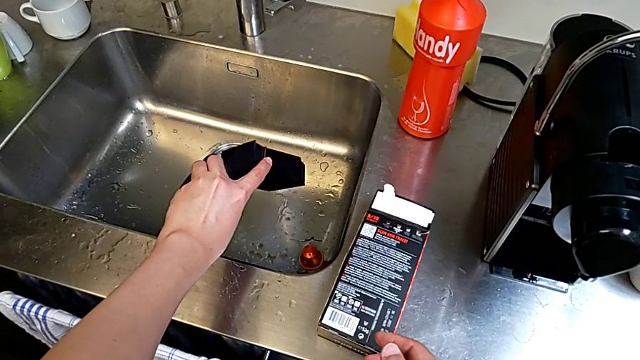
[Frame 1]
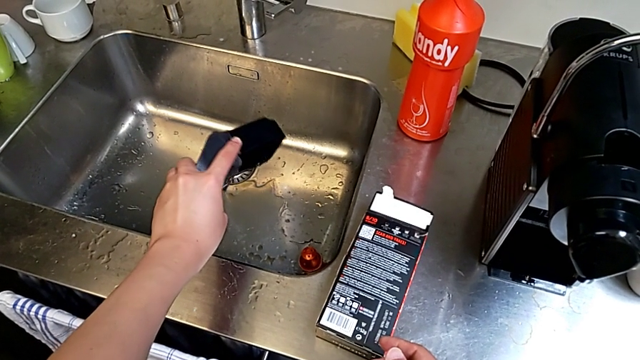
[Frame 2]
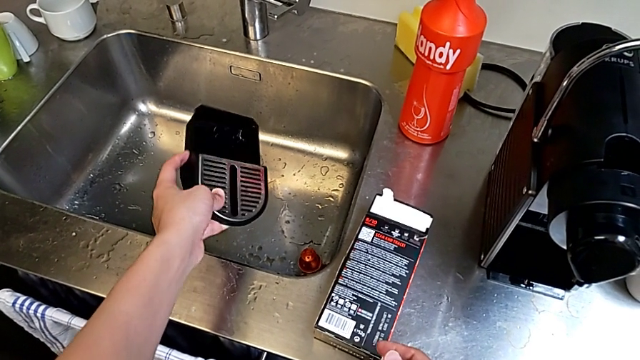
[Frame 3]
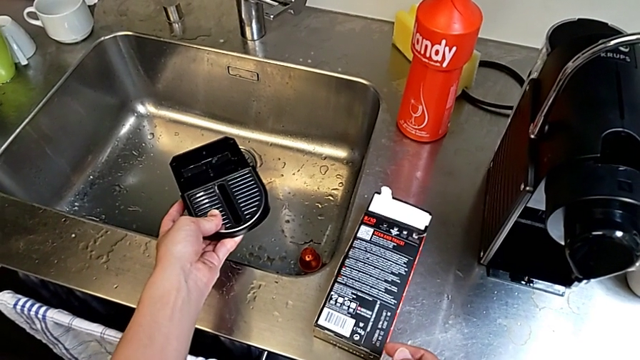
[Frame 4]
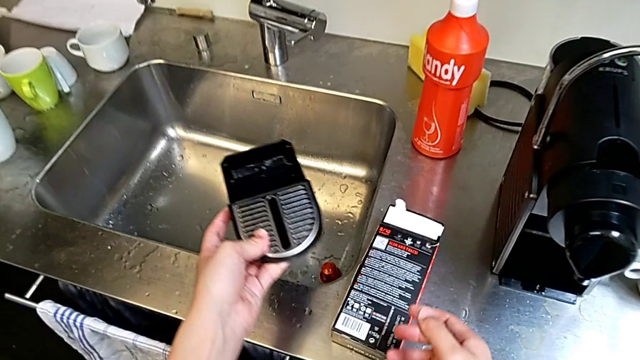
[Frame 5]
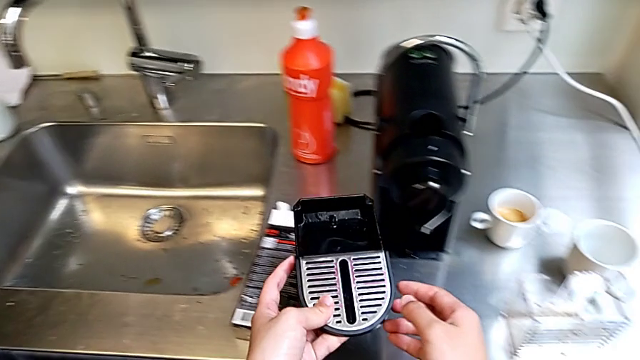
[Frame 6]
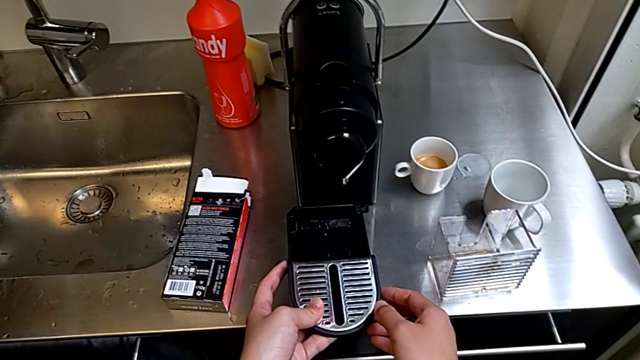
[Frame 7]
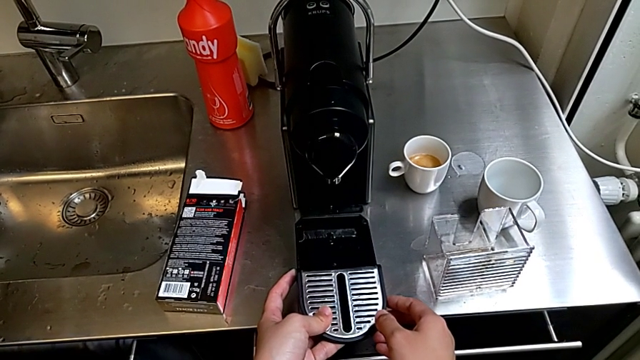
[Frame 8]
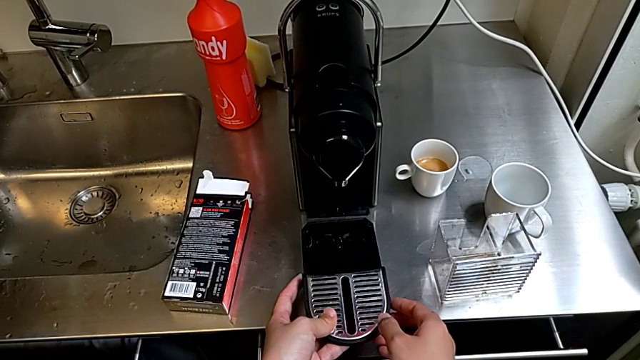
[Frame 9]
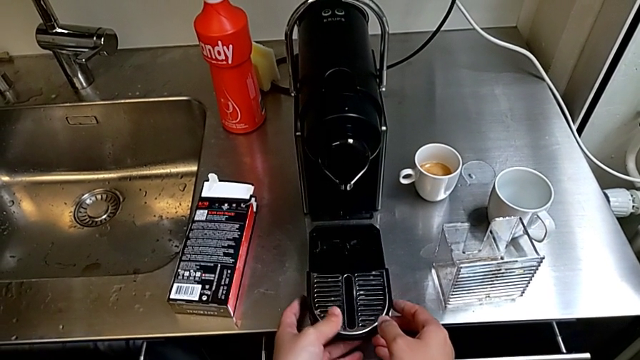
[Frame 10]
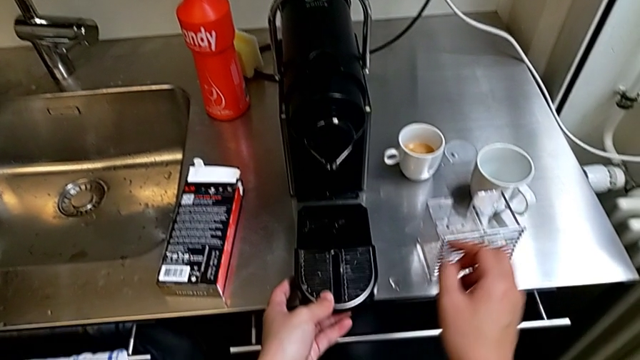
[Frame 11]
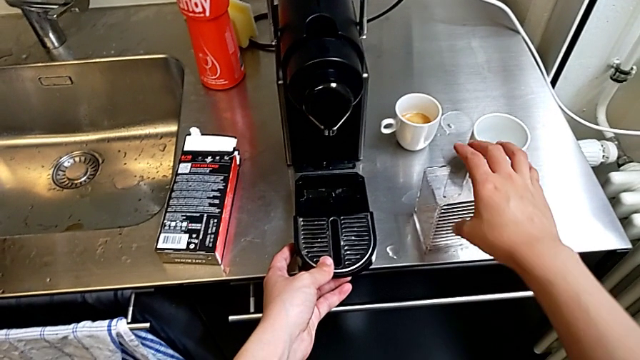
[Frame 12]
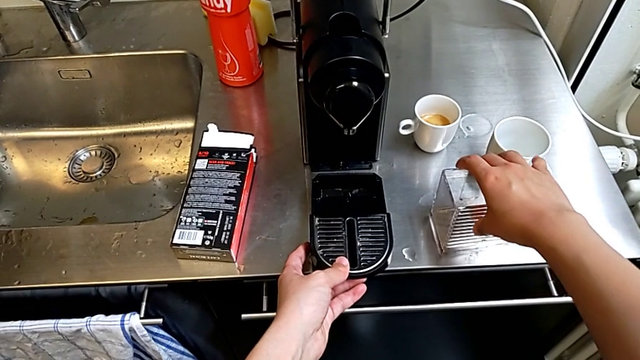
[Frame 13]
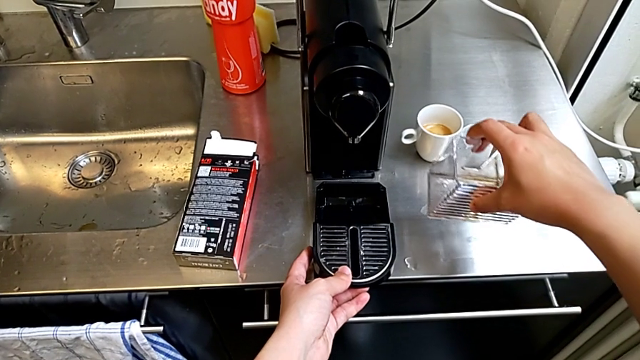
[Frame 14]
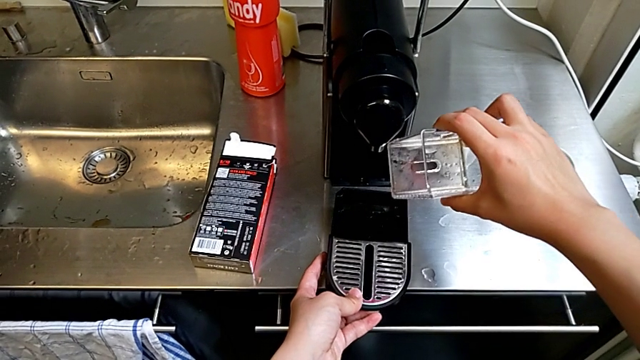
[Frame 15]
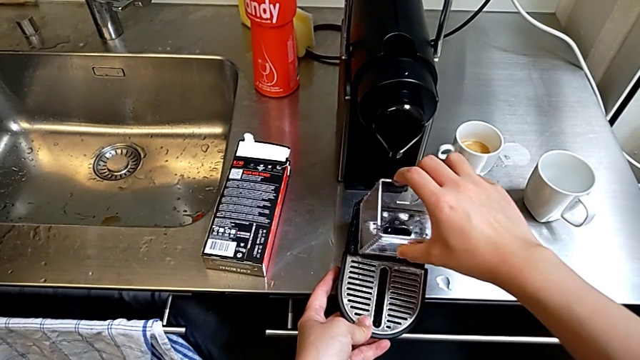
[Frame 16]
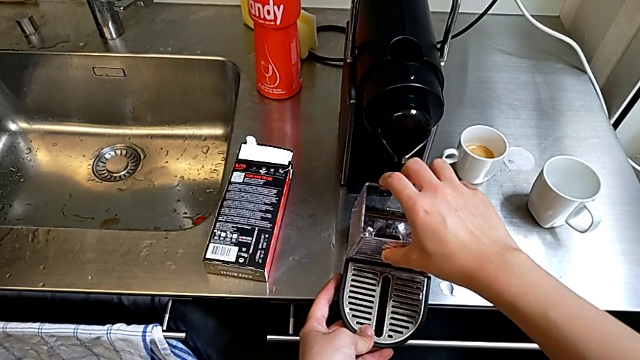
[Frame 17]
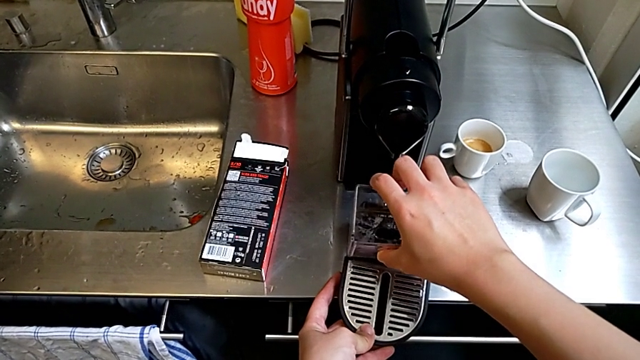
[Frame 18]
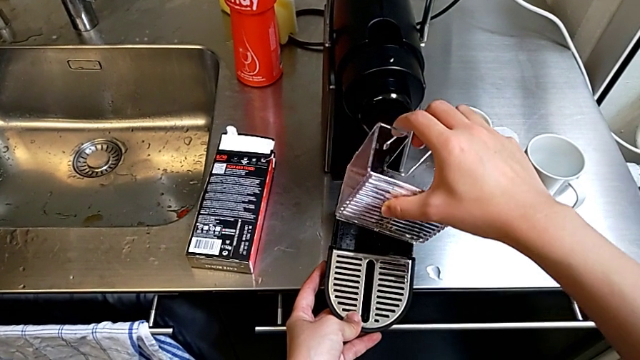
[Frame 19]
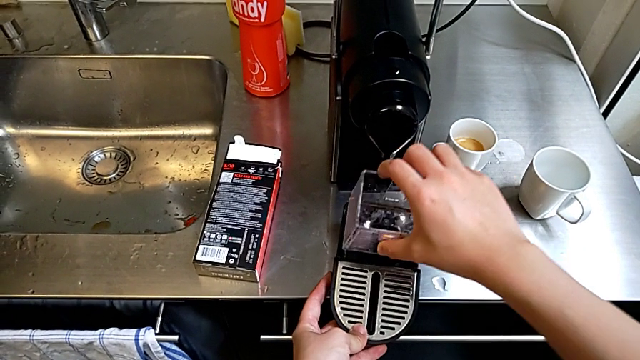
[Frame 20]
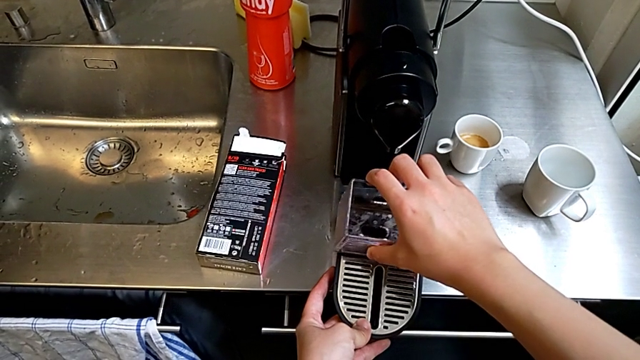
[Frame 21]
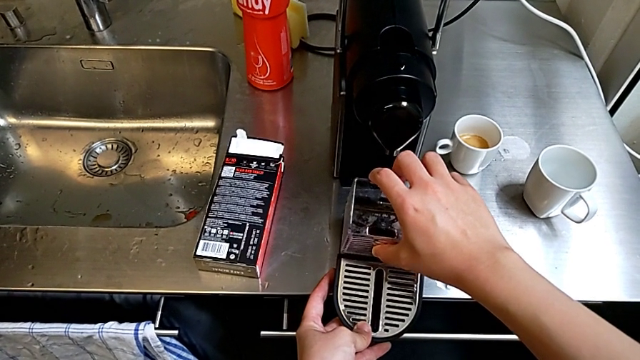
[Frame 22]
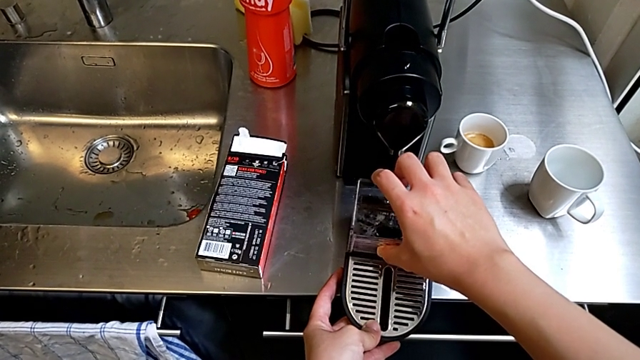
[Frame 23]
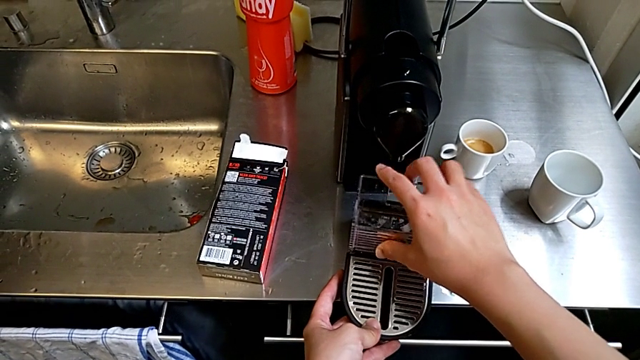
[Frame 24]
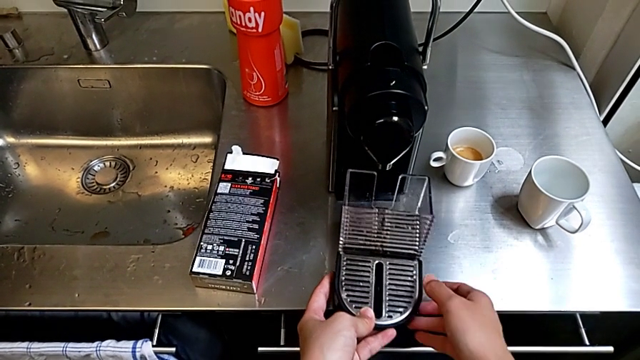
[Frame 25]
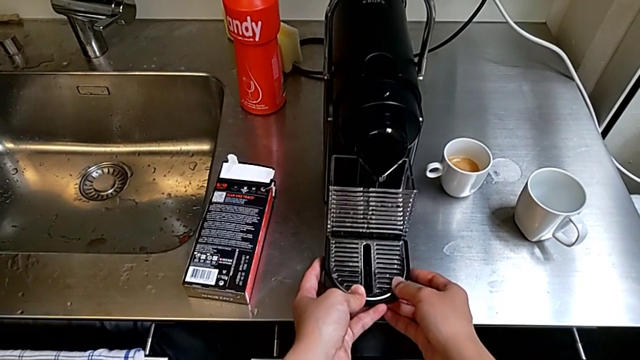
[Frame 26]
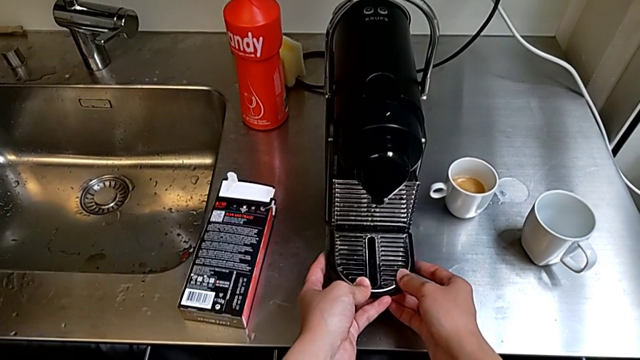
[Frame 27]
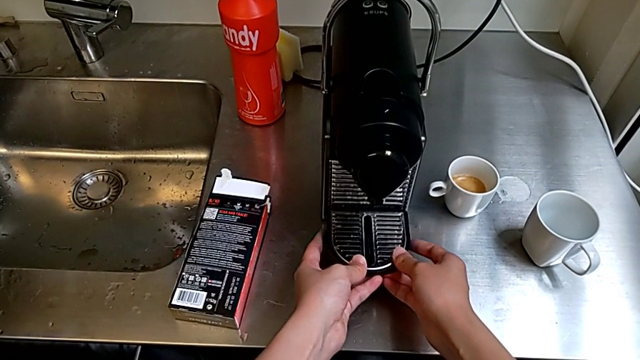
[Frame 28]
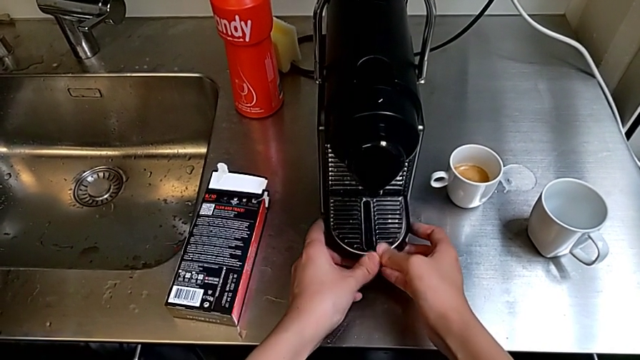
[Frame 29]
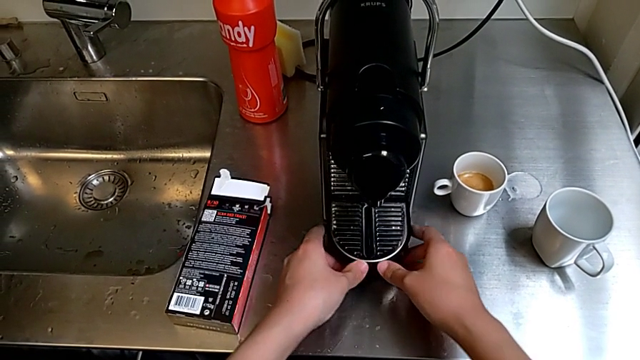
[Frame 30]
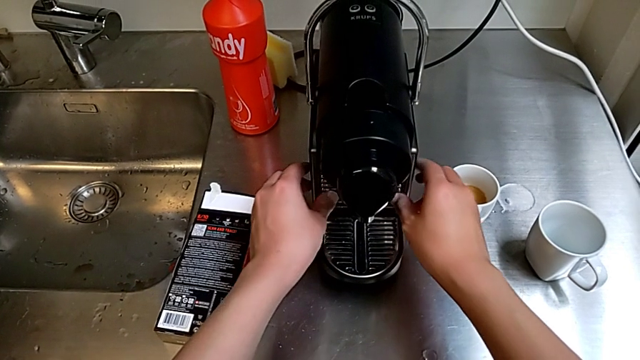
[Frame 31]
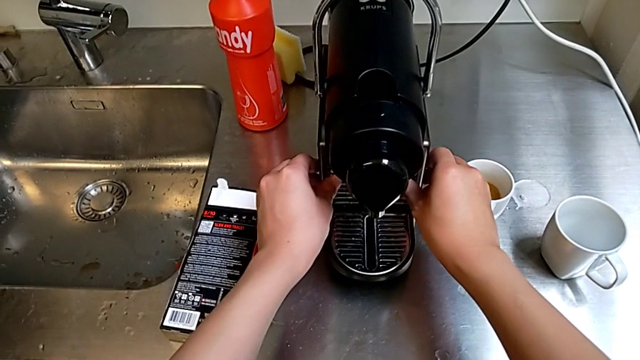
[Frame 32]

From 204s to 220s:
The camera wearer attaches the drip tray to the capsule coffee machine. They place the drip tray and insert the capsule container twice.
